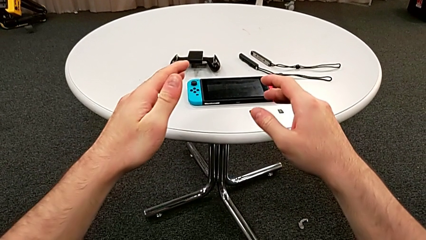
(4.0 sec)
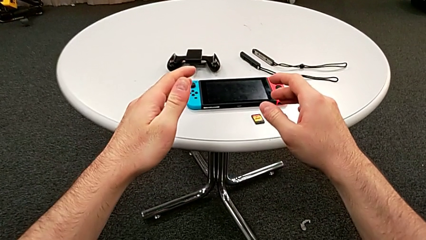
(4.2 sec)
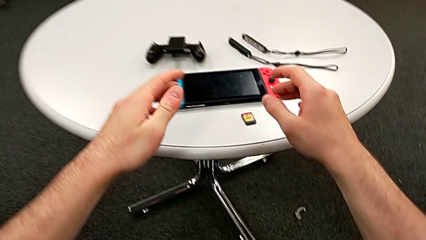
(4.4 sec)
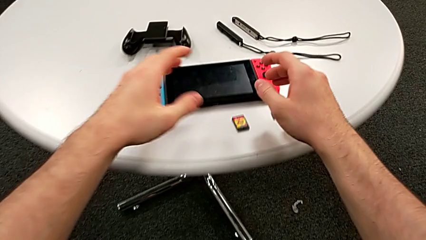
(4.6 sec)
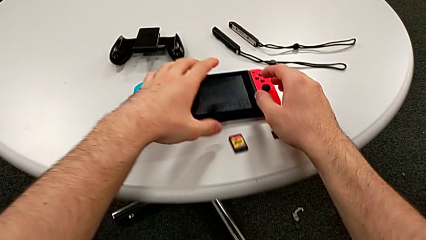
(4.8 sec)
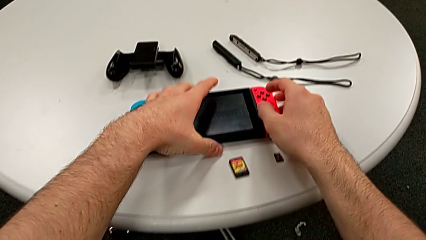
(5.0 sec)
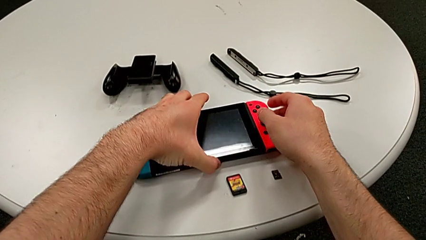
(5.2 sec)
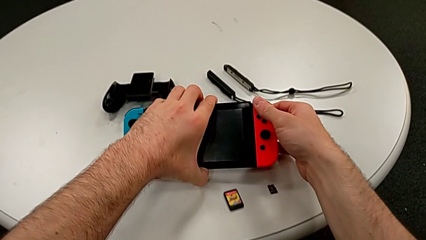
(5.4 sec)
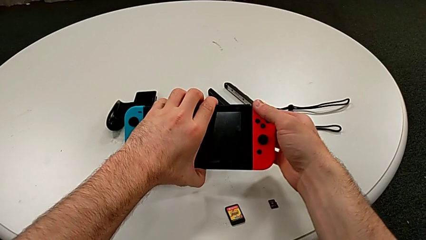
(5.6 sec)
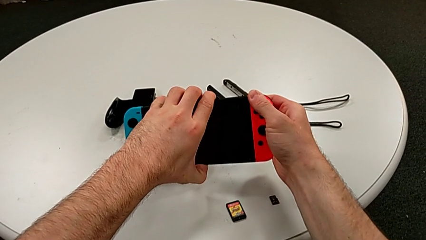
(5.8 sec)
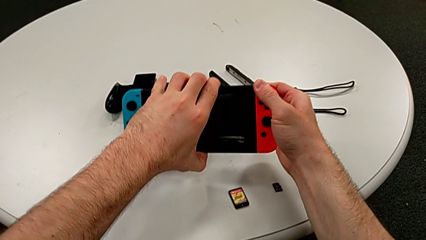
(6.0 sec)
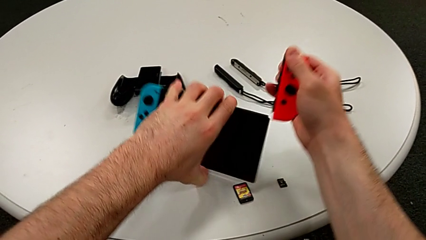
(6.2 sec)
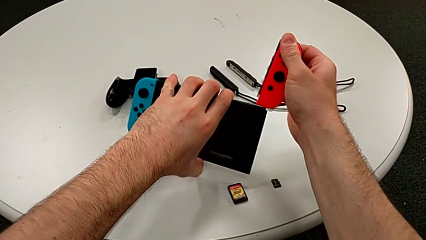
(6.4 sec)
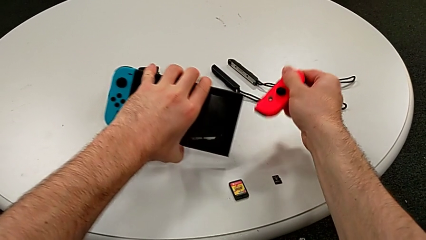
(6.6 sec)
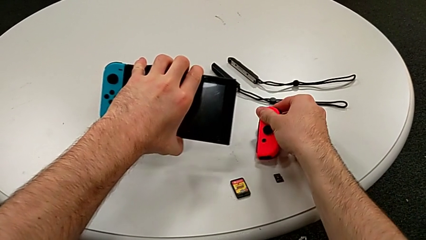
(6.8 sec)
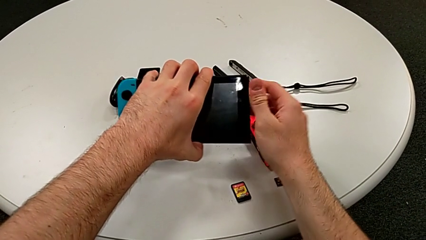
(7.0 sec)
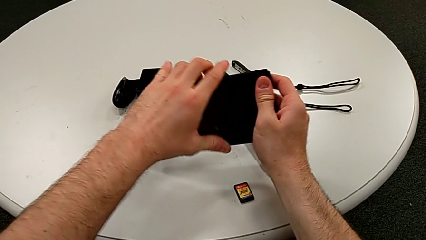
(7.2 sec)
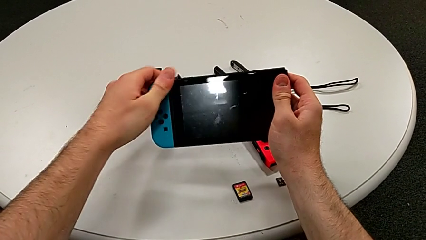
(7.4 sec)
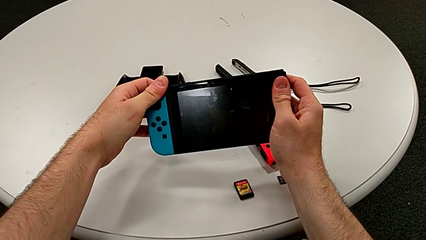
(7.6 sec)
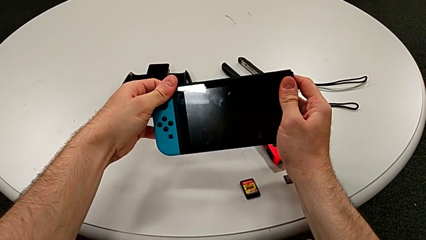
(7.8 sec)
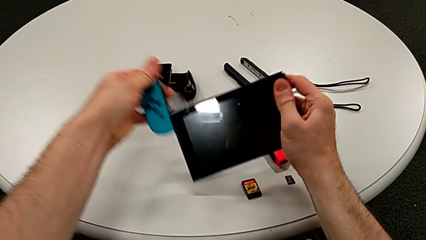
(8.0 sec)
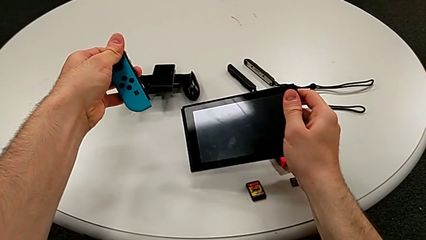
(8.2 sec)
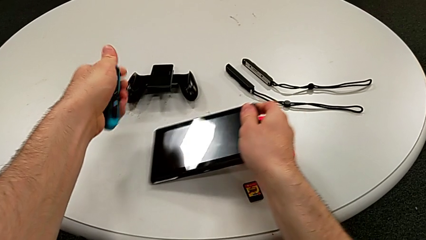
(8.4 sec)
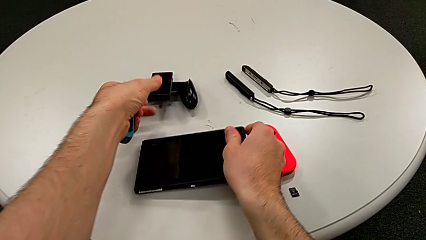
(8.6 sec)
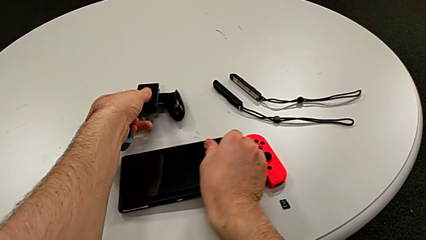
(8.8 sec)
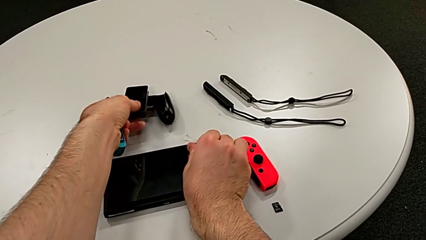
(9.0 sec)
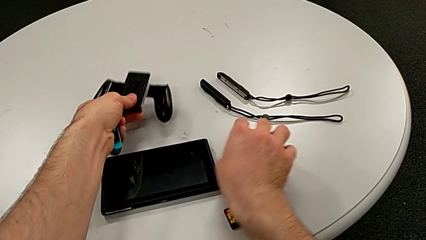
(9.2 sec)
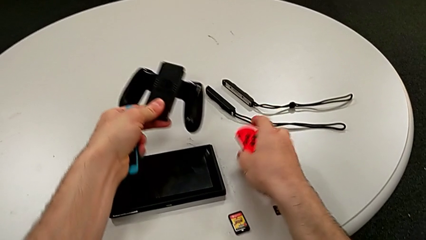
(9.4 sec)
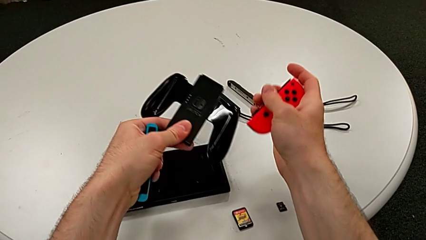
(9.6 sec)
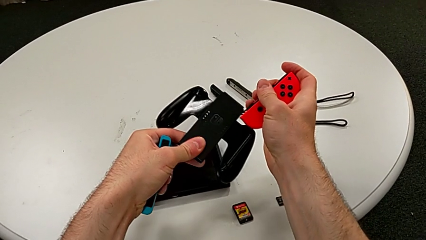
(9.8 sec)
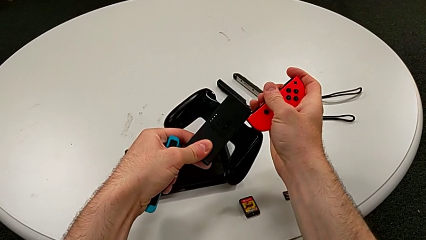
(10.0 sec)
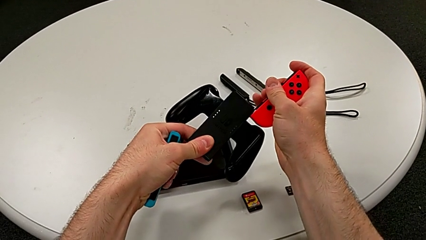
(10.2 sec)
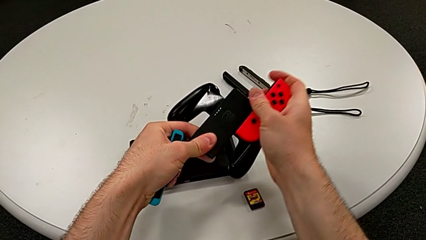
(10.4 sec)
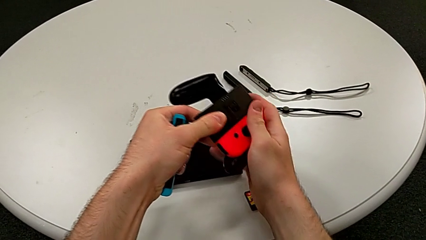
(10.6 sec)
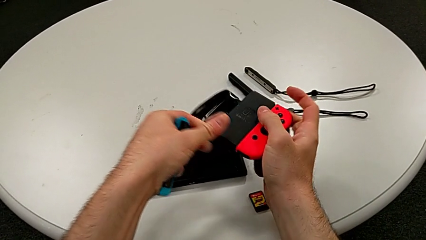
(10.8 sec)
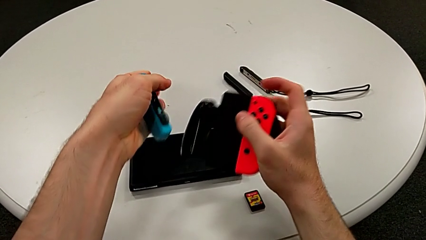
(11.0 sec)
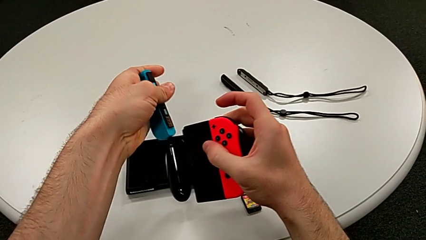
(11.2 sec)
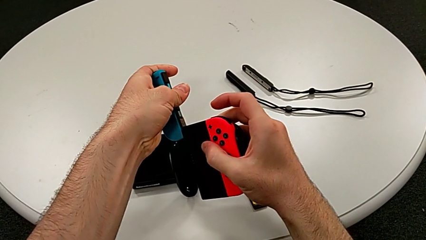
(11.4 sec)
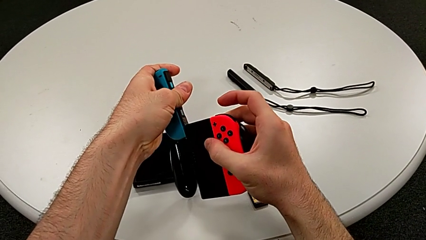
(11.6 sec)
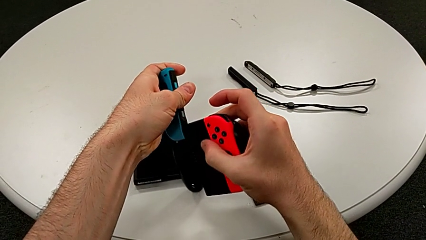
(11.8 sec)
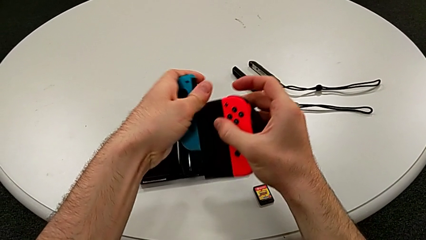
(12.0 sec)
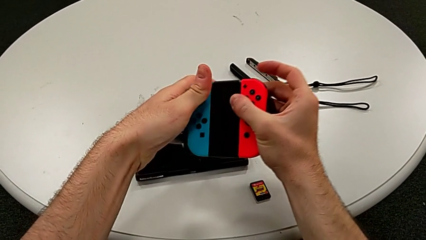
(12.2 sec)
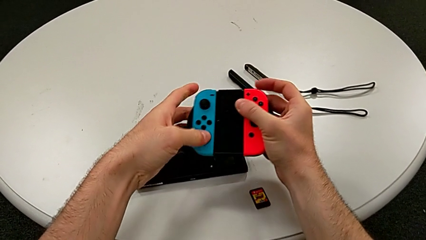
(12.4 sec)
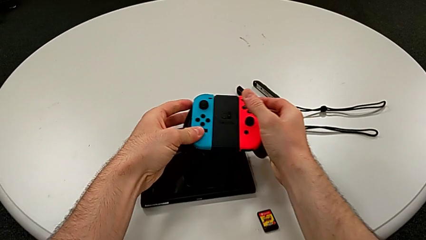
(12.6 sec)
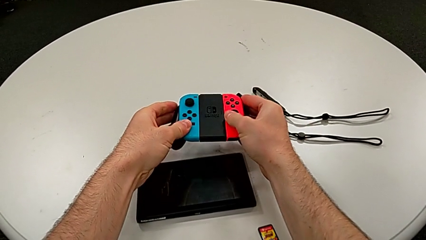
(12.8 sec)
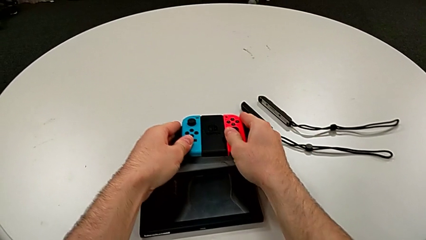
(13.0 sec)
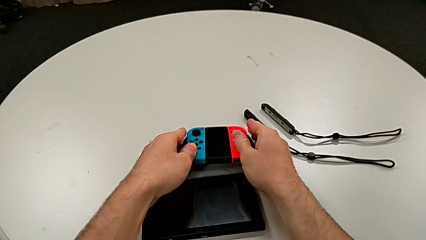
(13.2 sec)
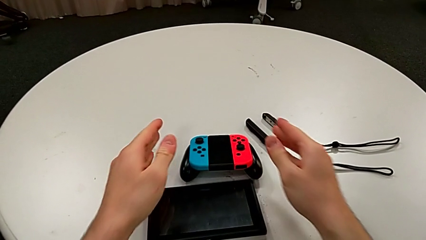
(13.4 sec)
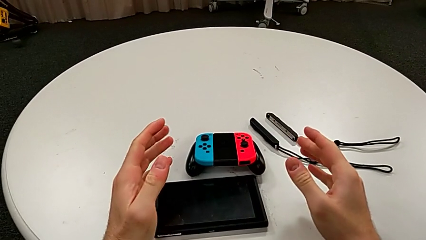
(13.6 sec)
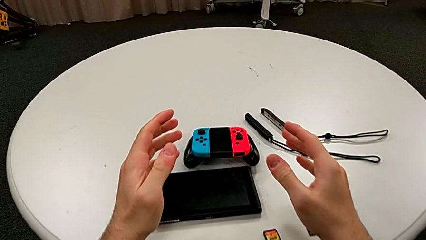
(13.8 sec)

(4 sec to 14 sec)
The camera wearer assembles the Joy-Con controller using a comfort grip. They grab the top Nintendo Switch, withdraw the red Joy-Con controller, place it, withdraw the blue Joy-Con controller, grab the black handheld grip, assemble the red Joy-Con controller, assemble the blue Joy-Con controller and place the top handheld grip.

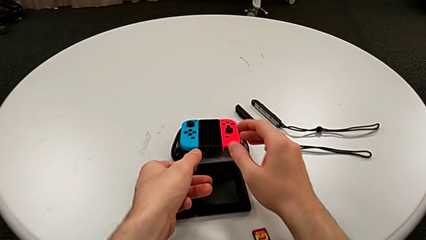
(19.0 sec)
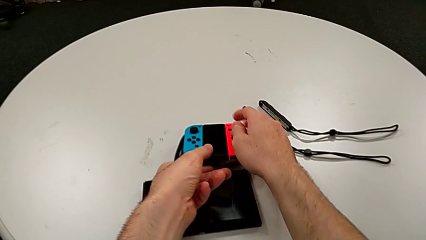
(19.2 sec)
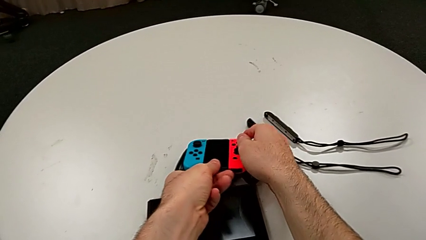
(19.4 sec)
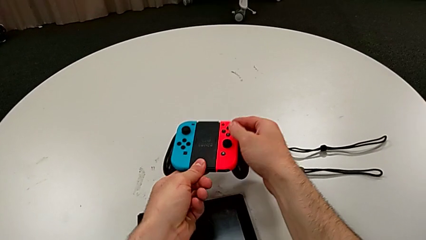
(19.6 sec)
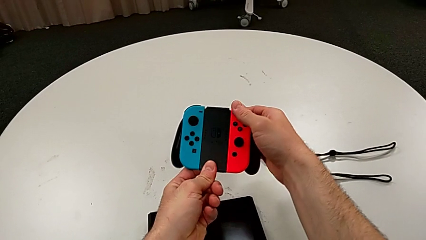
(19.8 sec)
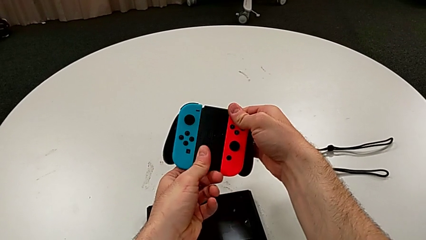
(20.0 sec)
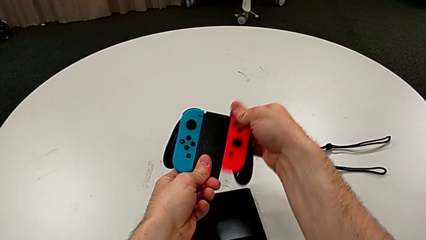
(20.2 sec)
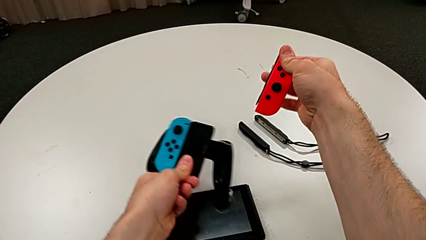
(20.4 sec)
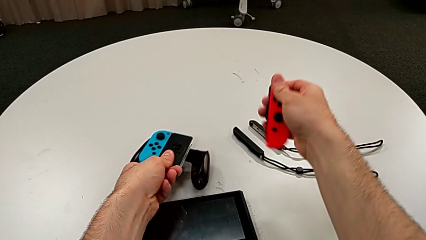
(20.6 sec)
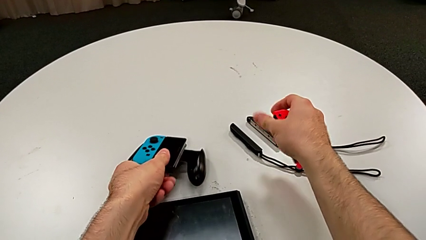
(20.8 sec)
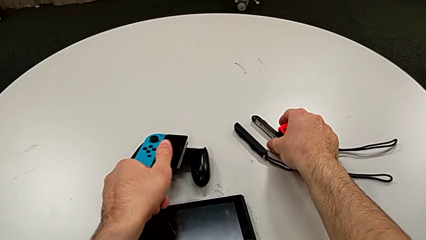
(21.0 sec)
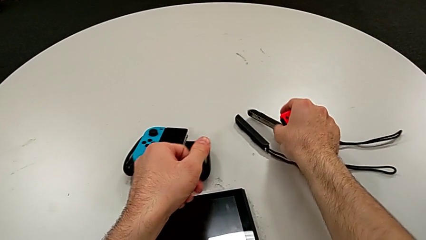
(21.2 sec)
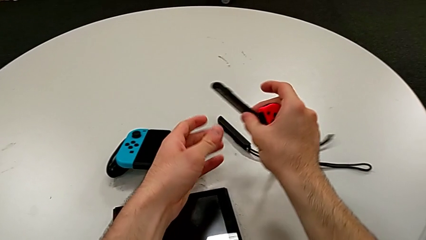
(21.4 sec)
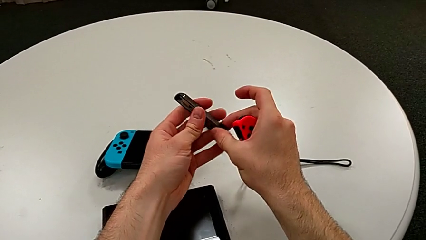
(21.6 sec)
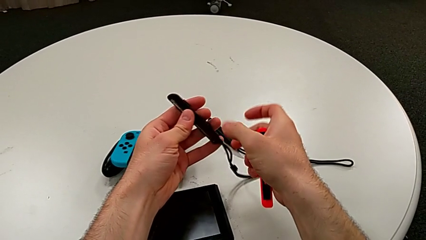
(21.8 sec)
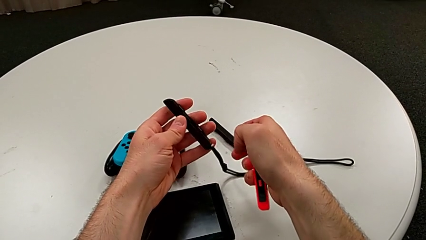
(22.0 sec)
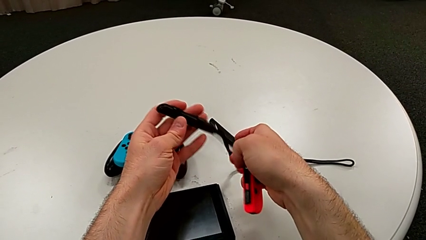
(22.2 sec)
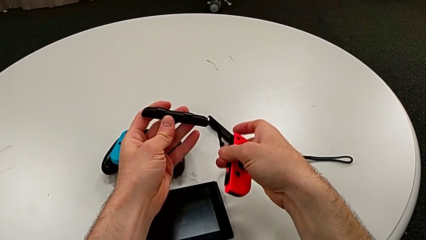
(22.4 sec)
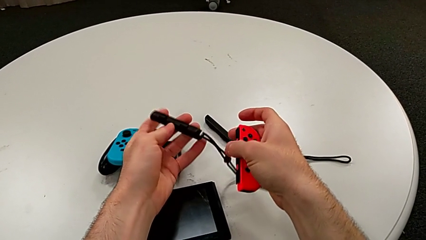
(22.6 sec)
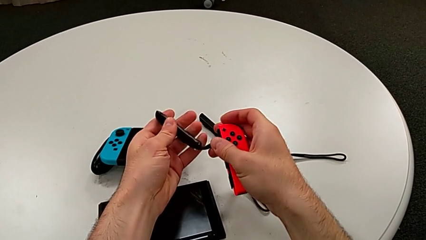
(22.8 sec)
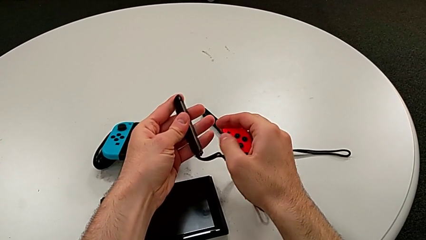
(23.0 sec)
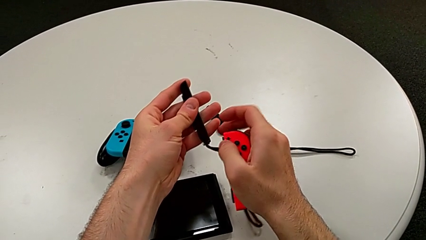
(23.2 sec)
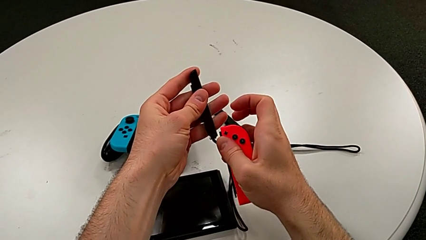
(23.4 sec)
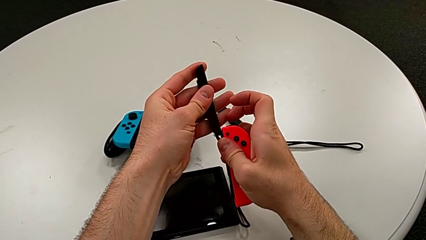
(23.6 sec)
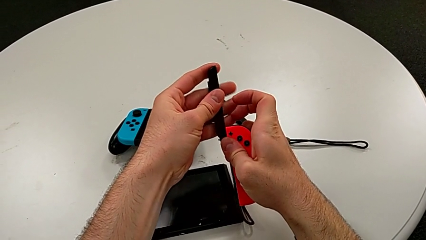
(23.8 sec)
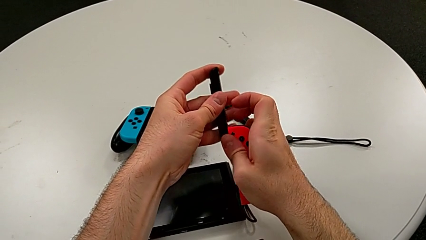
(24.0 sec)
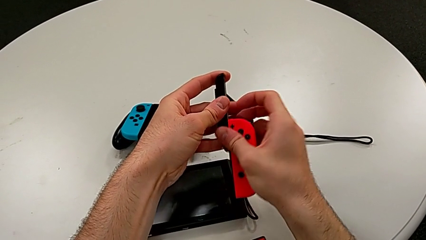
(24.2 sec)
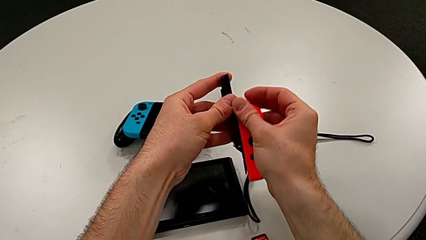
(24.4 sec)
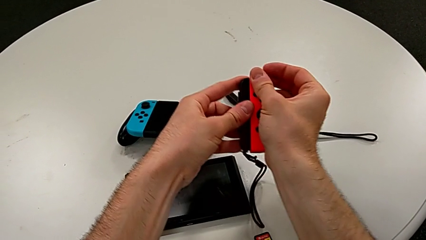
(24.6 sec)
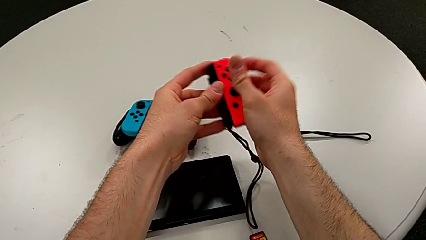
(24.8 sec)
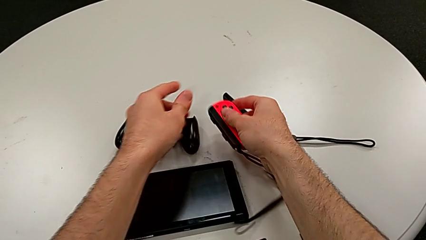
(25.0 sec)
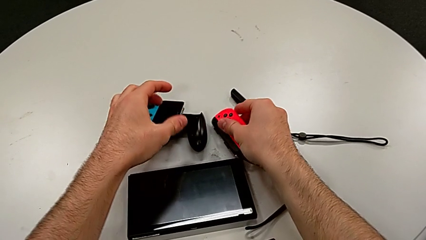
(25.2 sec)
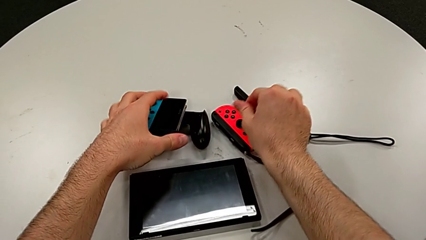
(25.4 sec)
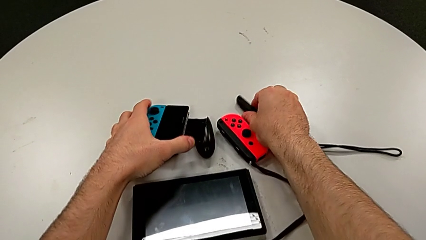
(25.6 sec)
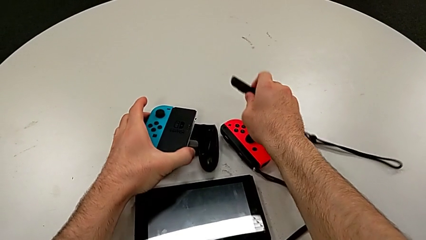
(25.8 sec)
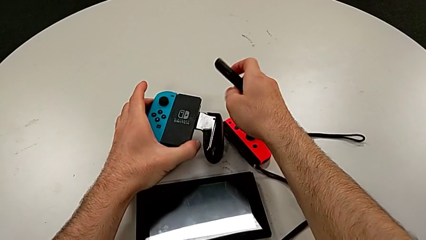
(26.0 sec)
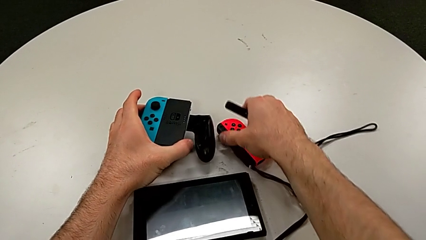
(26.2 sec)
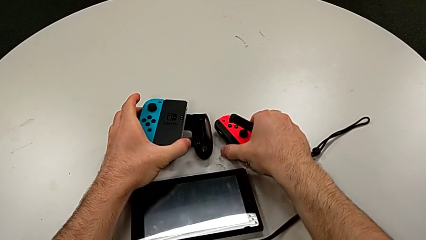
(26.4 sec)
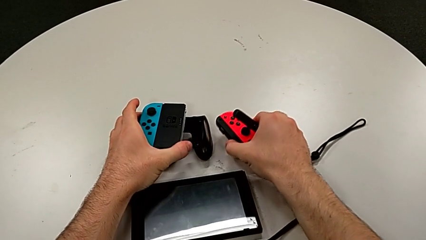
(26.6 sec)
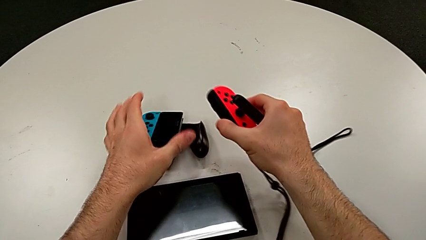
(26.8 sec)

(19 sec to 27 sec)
The camera wearer is exchanging the Joy-Con controller from the comfort grip to two Joy-Con controller modes. They grab the top handheld grip, withdraw the red Joy-Con controller, grab the first Joy-Con strap, slide it, place the top Joy-Con controller and grab the red Joy-Con controller.
